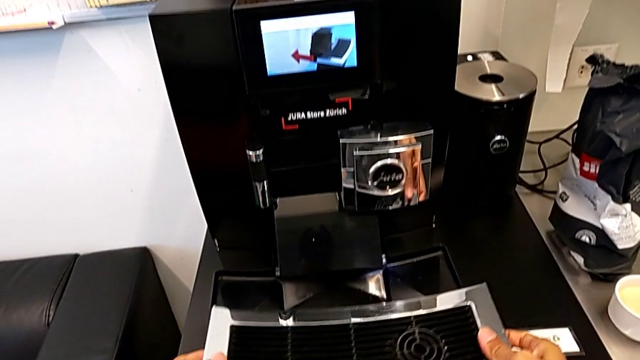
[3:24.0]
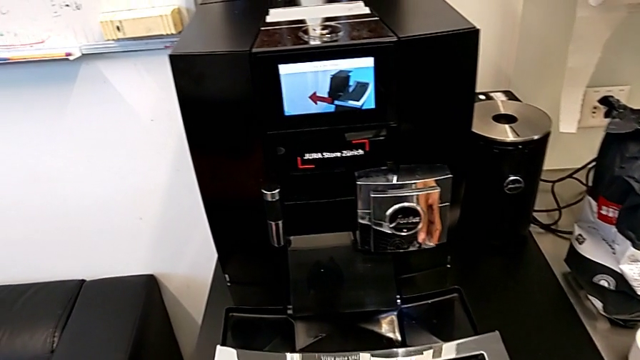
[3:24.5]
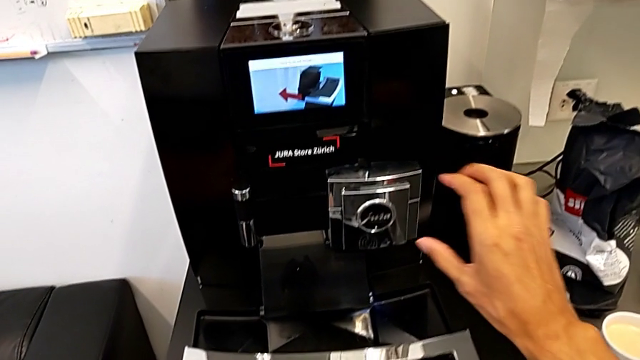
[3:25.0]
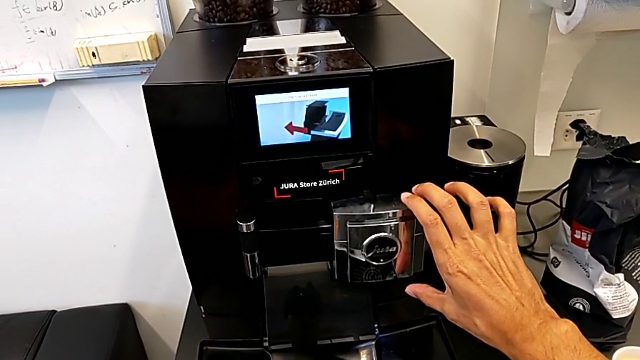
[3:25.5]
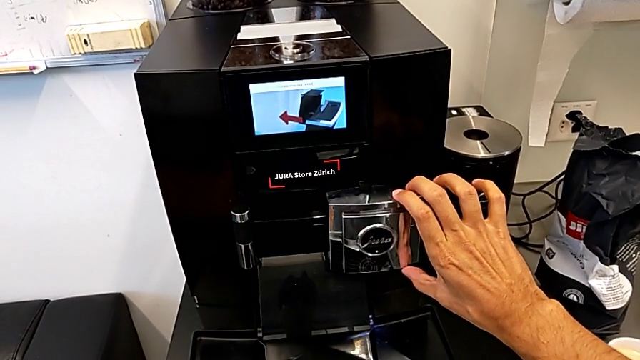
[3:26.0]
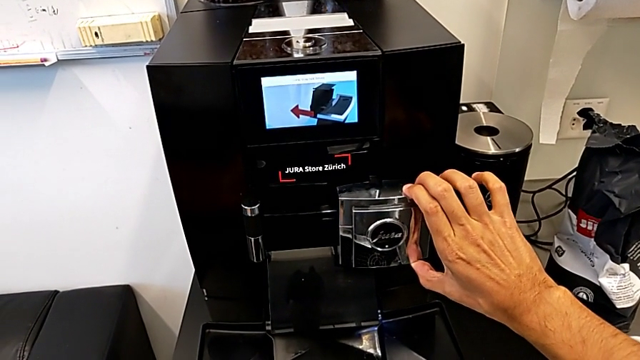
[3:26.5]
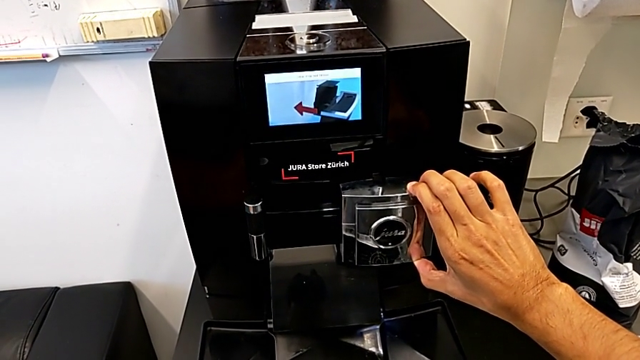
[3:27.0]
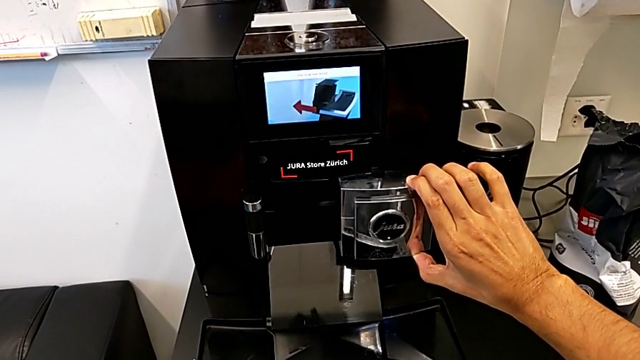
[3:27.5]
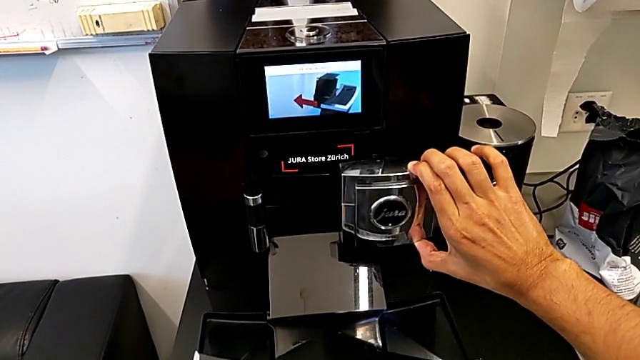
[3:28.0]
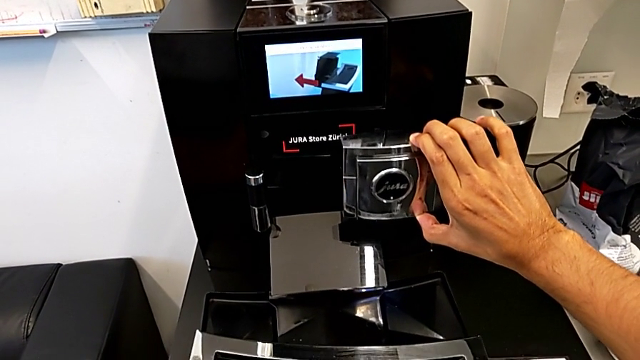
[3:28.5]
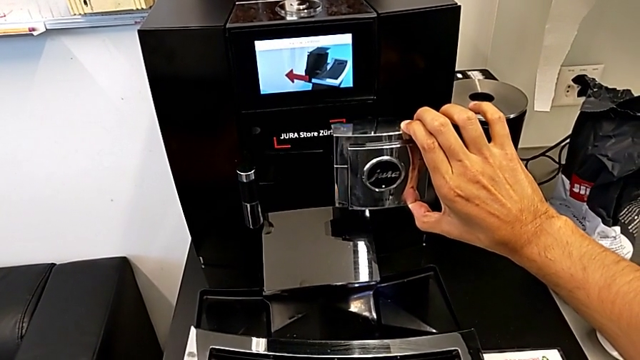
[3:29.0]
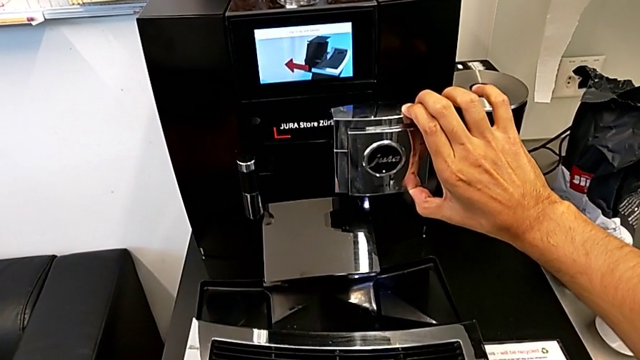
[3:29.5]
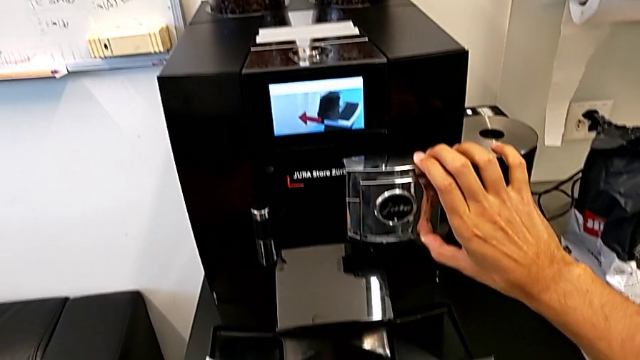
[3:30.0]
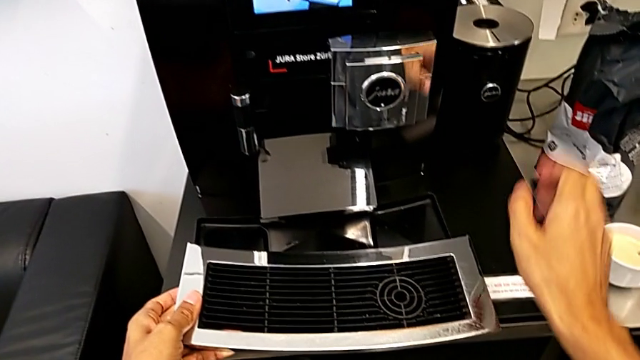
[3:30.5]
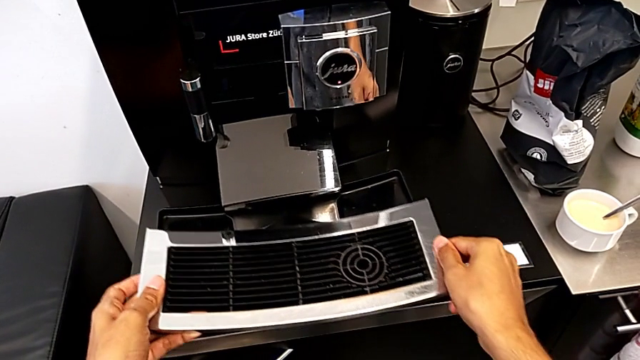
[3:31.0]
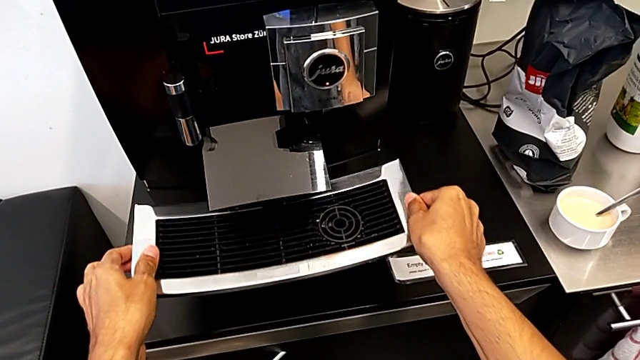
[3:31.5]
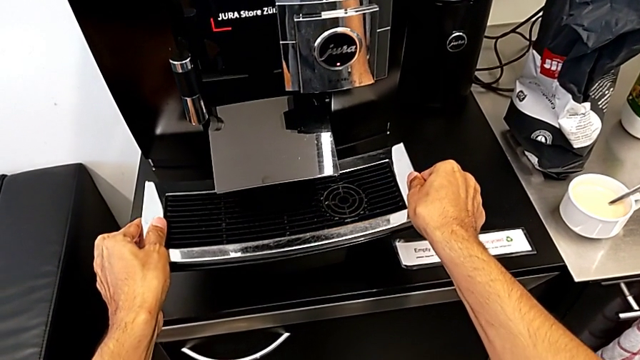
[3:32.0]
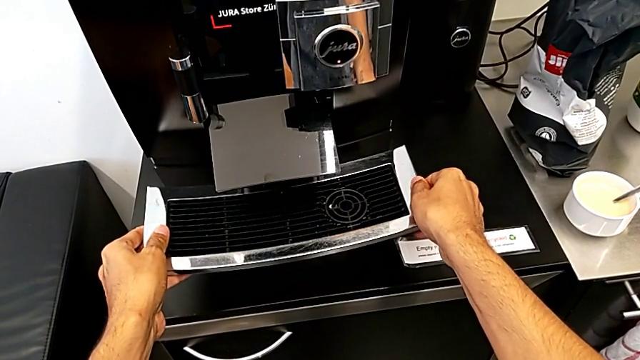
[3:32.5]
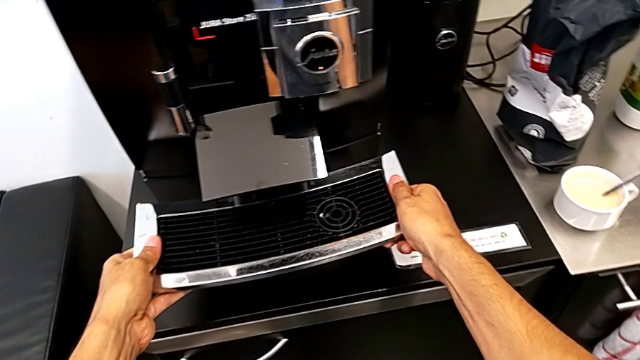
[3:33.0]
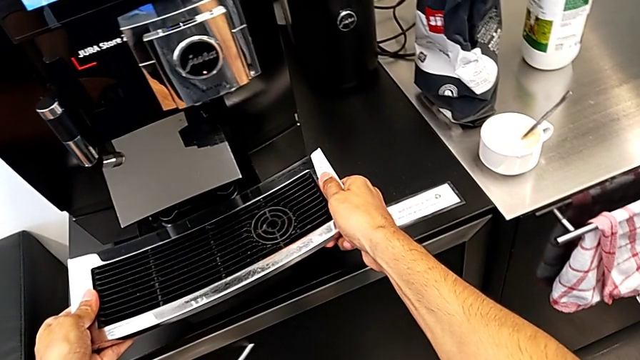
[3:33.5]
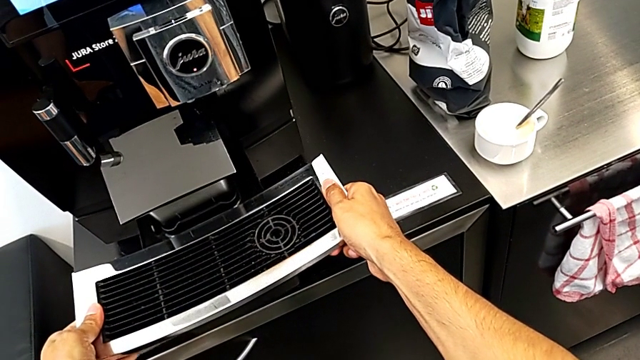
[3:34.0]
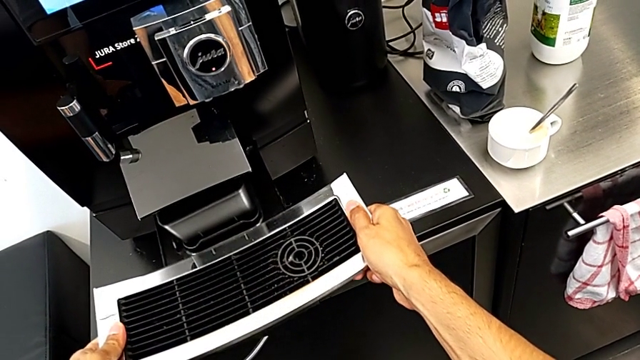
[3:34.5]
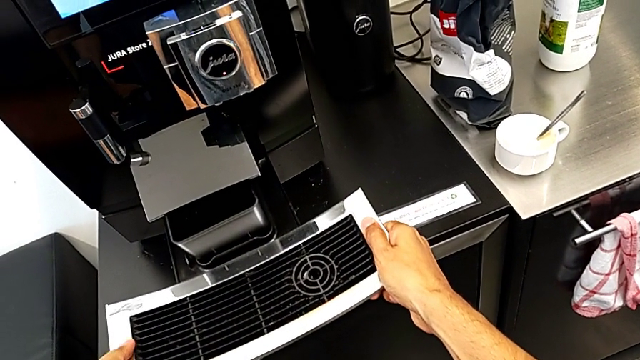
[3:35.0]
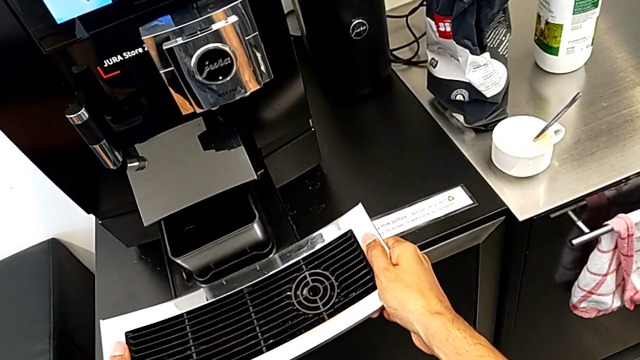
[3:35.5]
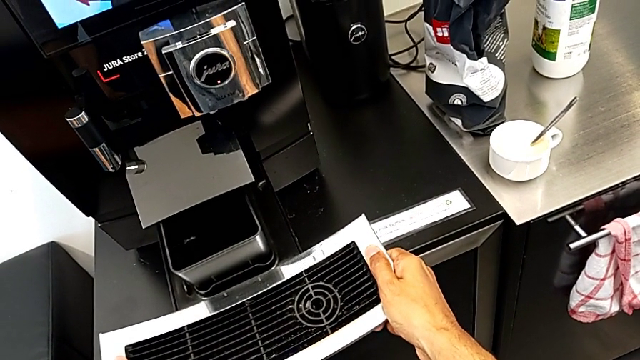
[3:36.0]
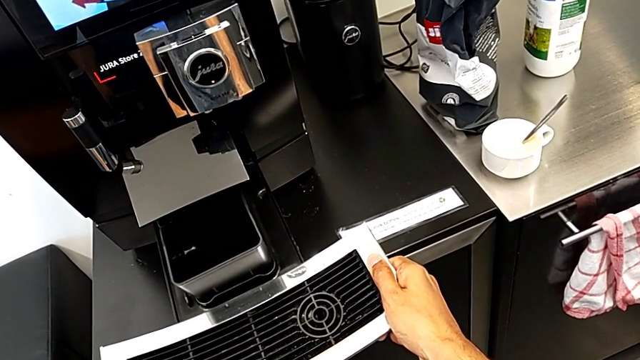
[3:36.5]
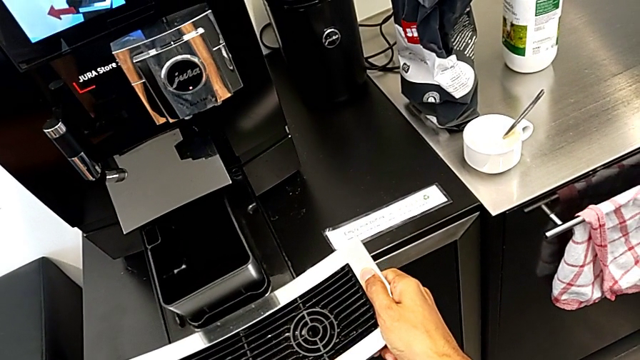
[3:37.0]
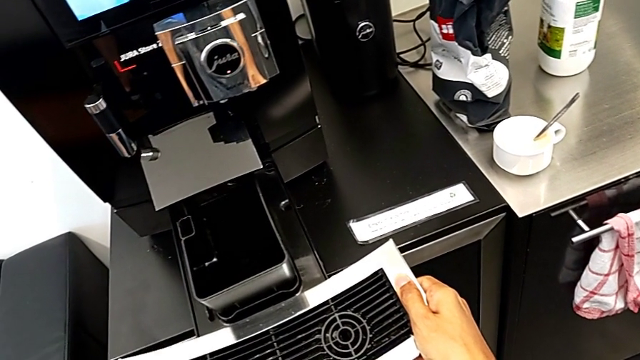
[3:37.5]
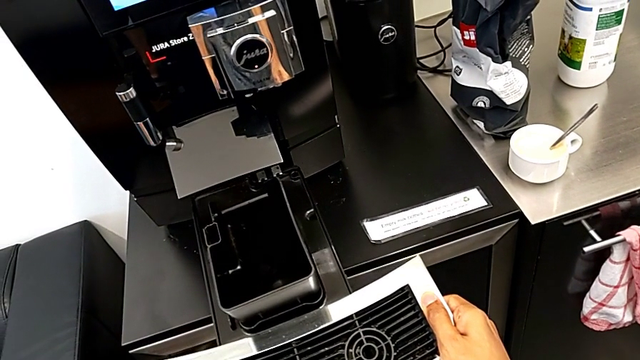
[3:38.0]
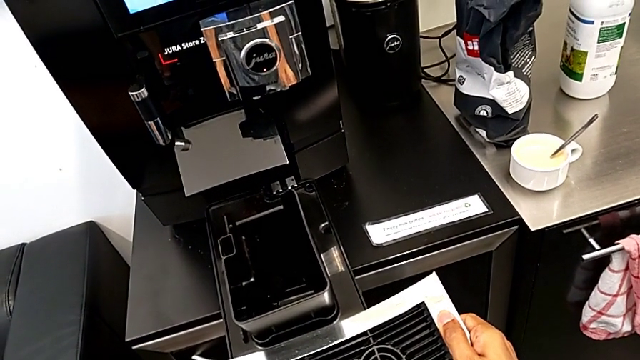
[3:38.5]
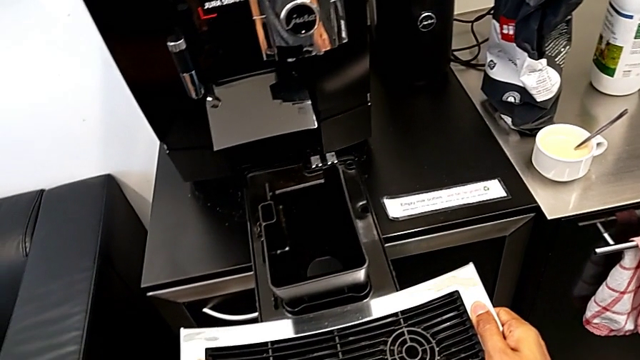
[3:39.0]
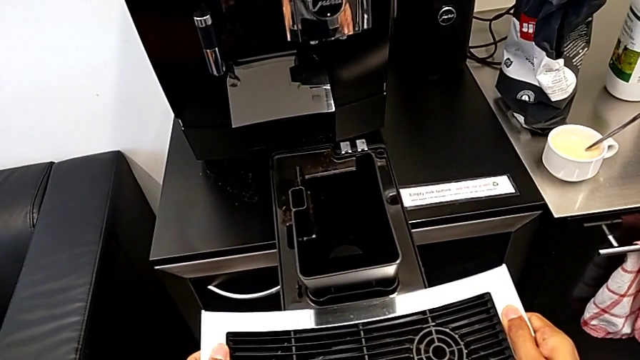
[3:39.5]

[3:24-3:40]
The camera wearer is pulling out the drip tray from the coffee machine. They lift the silver dispenser, assemble the upper drip tray and pull the black drip tray.

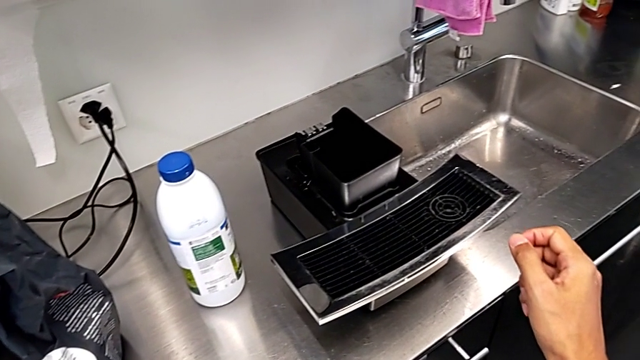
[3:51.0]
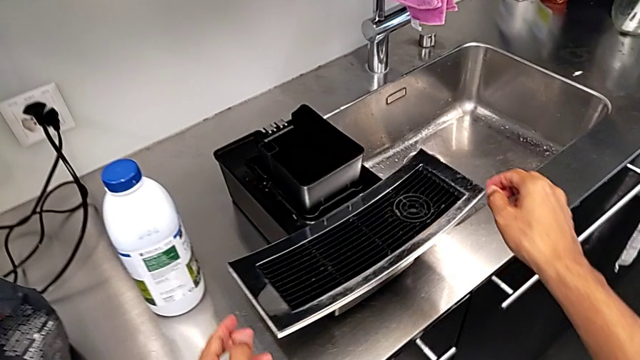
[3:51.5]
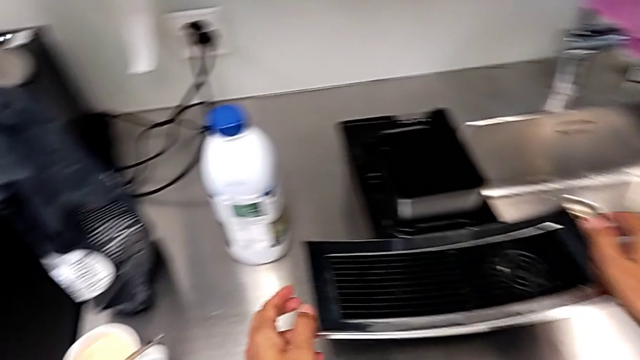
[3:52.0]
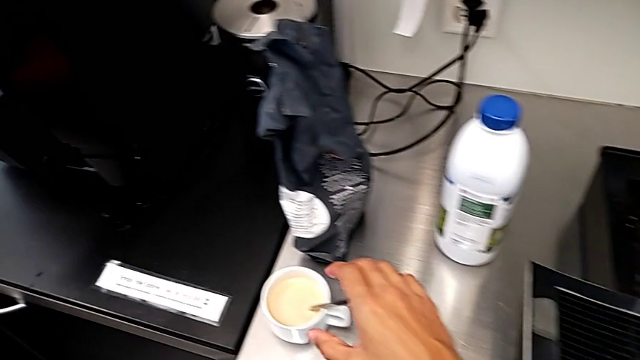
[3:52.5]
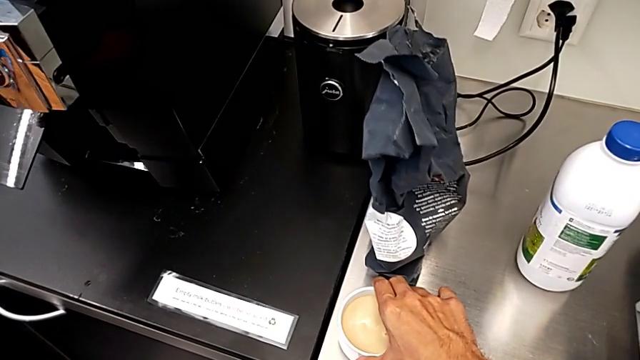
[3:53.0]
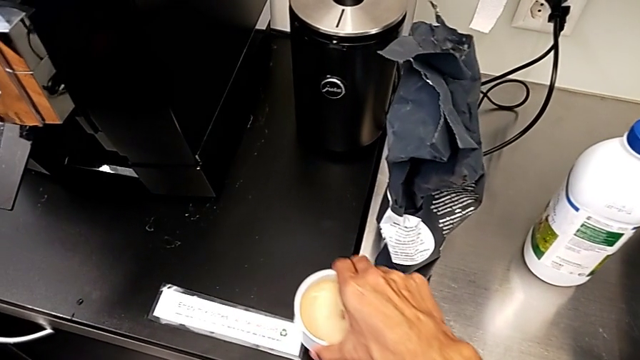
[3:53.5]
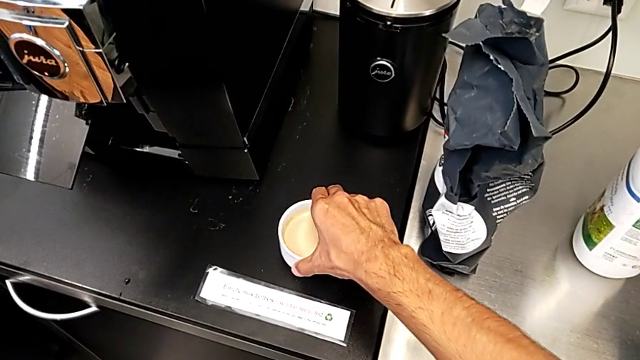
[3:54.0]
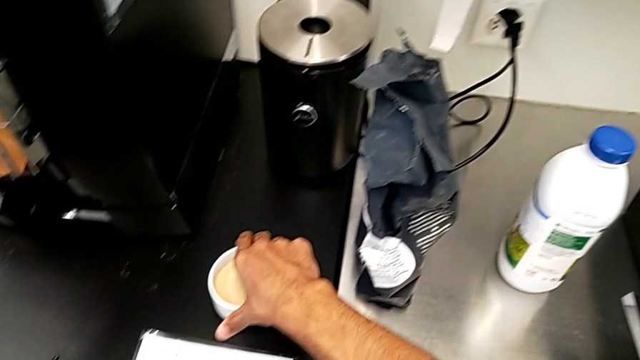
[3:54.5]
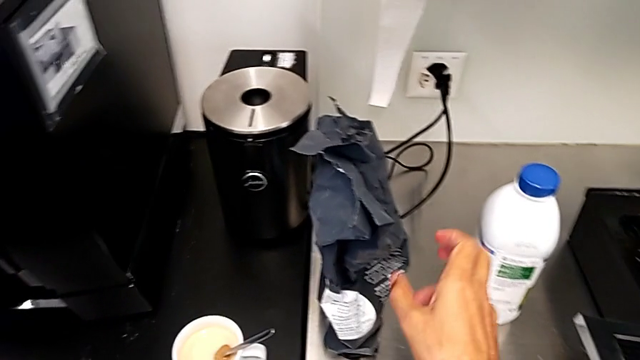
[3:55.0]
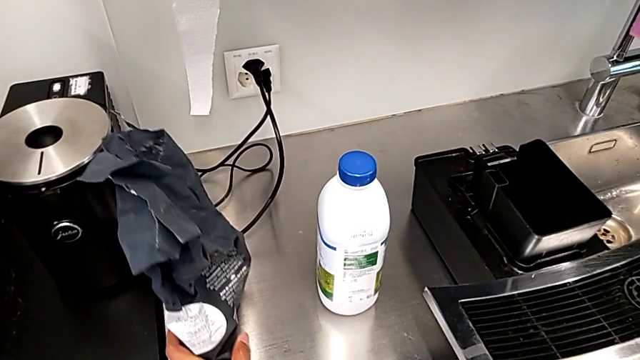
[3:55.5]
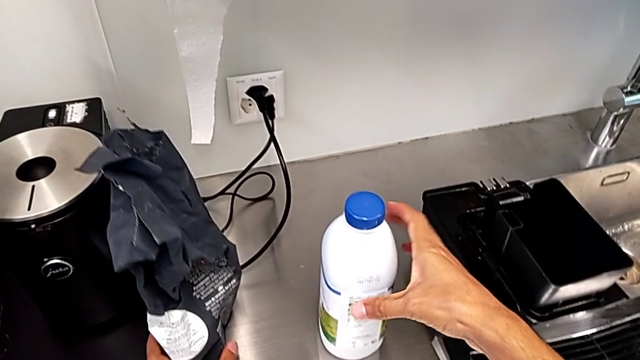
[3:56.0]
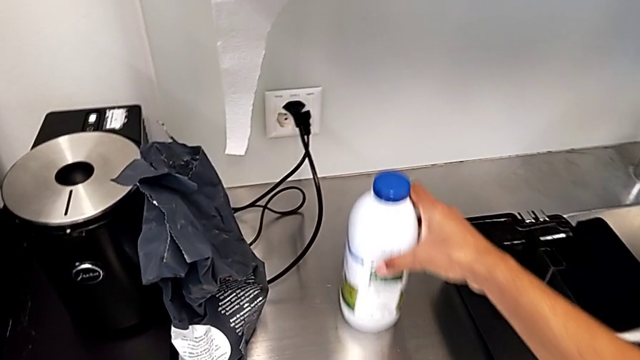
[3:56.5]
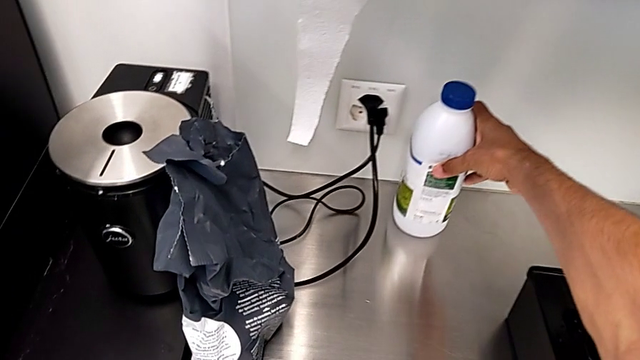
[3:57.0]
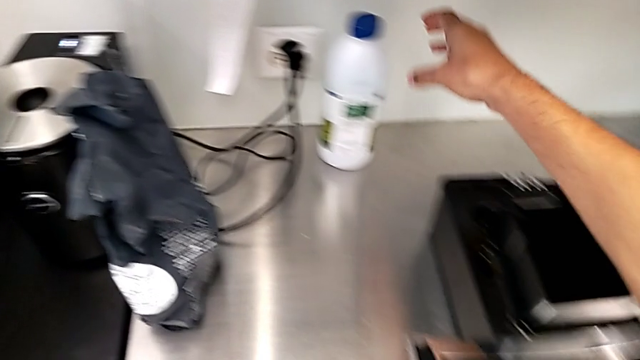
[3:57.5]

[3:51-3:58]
The camera wearer is removing all the small pieces from the tray. They slide the cup, slide the coffee bean bag and slide the milk.
